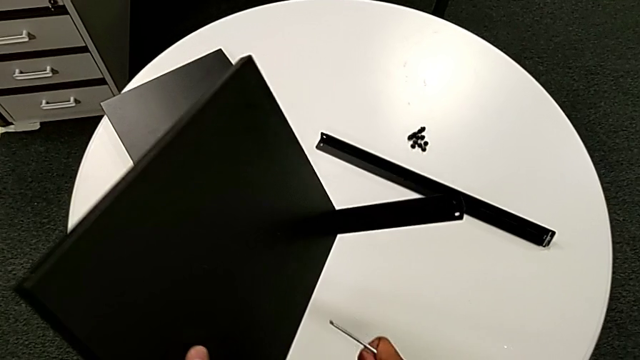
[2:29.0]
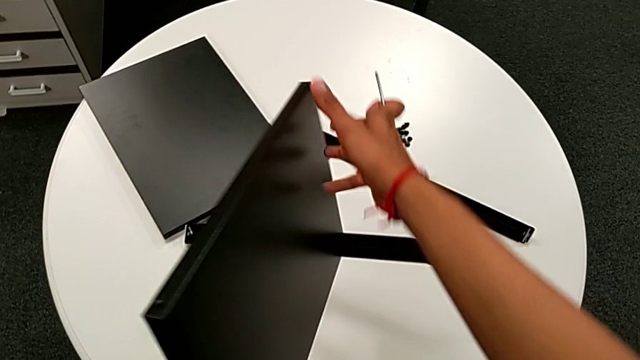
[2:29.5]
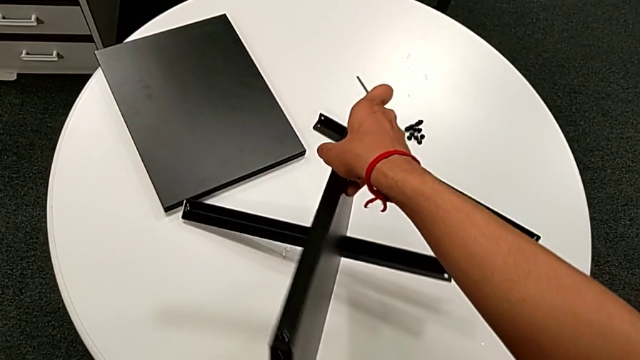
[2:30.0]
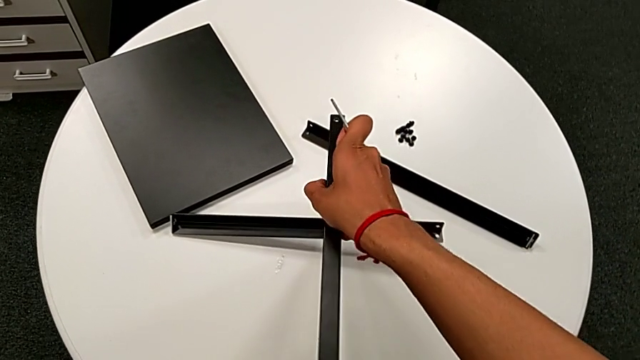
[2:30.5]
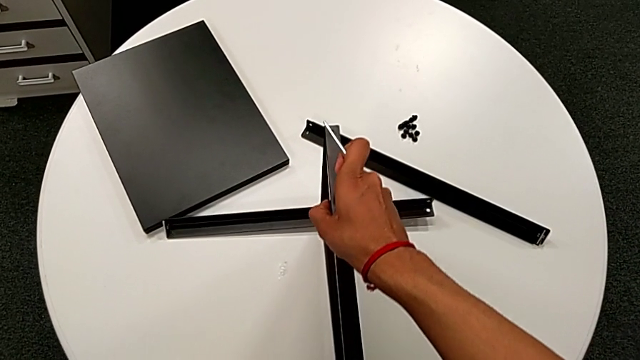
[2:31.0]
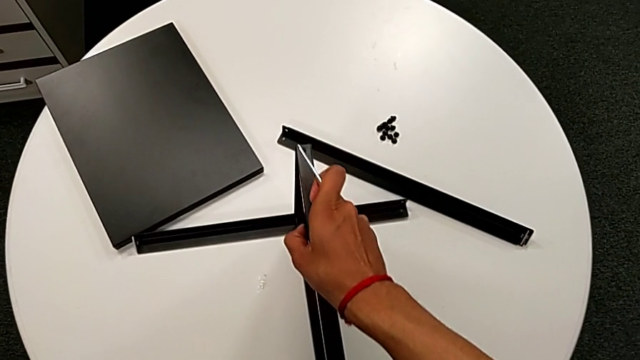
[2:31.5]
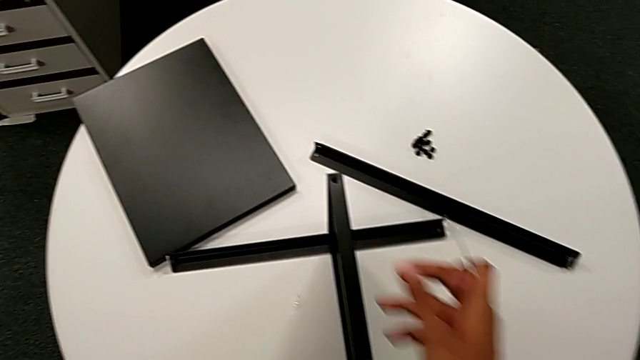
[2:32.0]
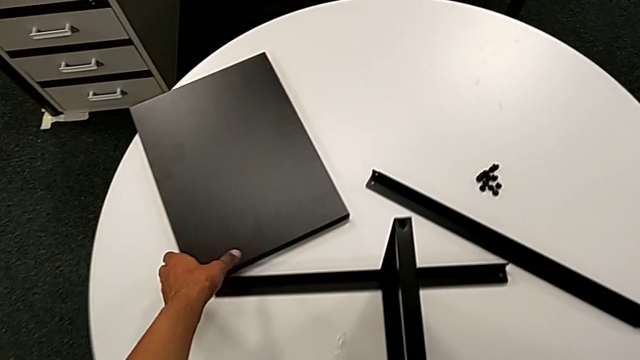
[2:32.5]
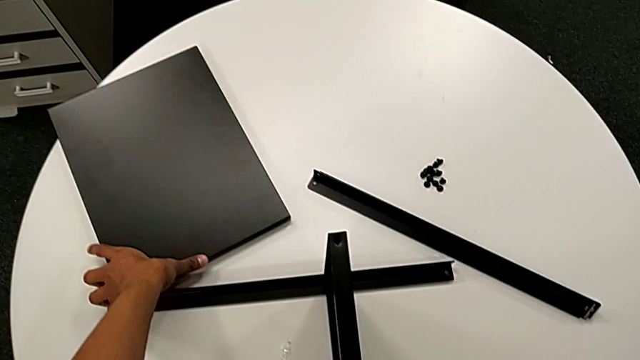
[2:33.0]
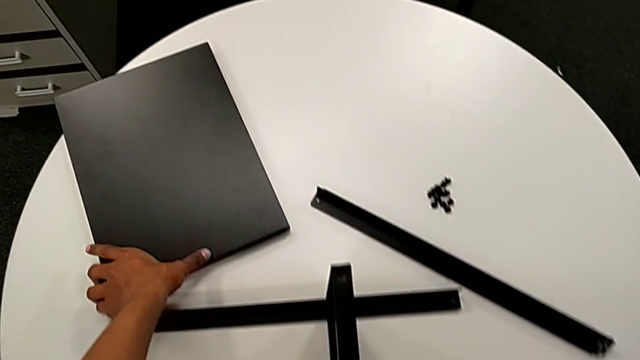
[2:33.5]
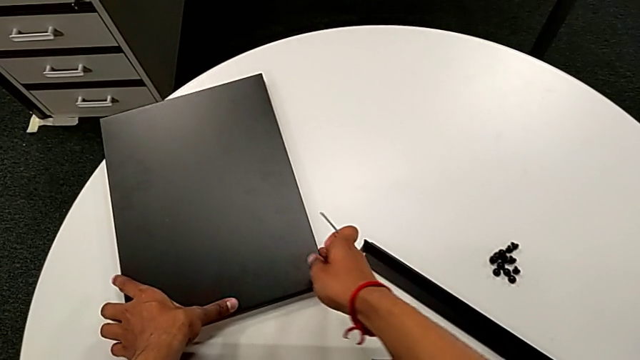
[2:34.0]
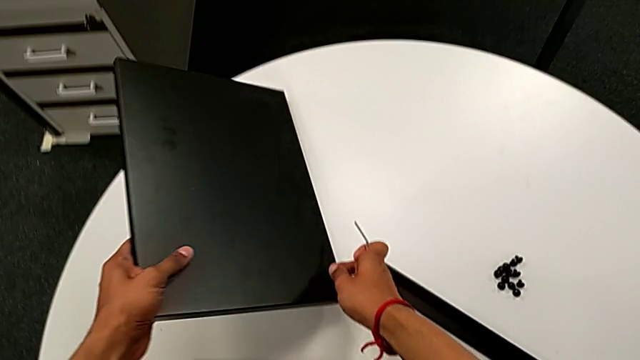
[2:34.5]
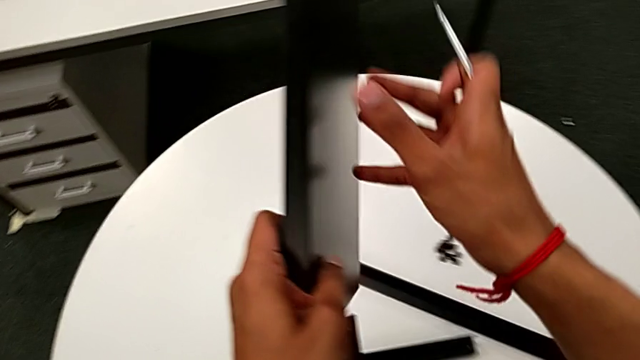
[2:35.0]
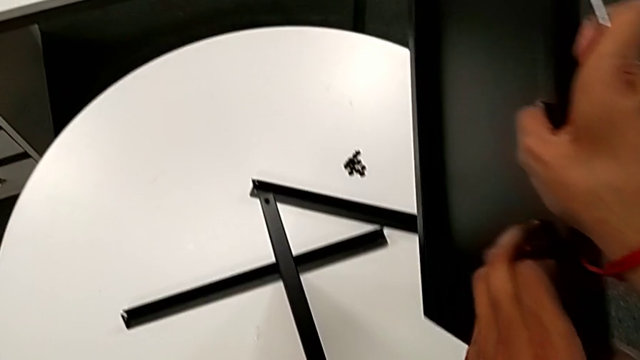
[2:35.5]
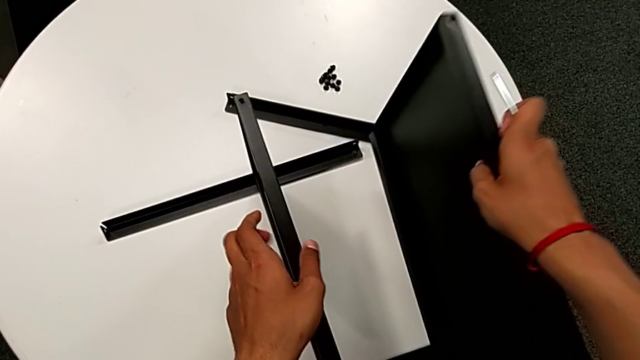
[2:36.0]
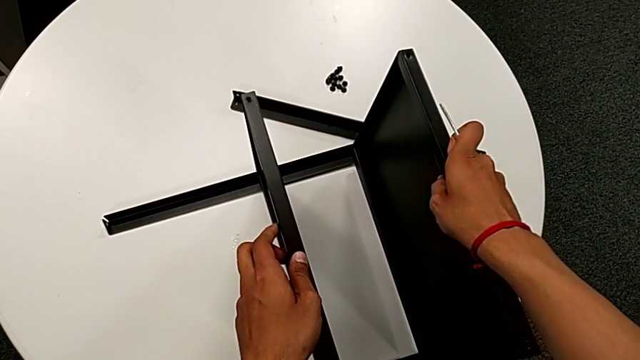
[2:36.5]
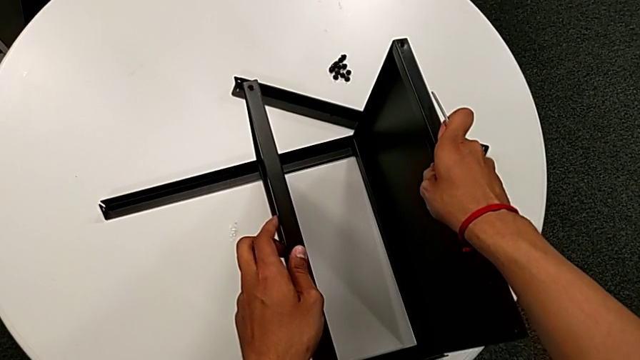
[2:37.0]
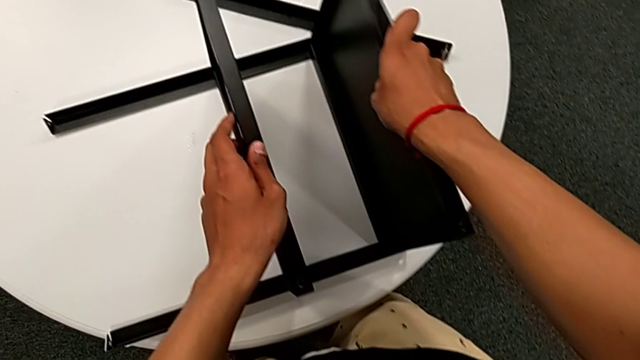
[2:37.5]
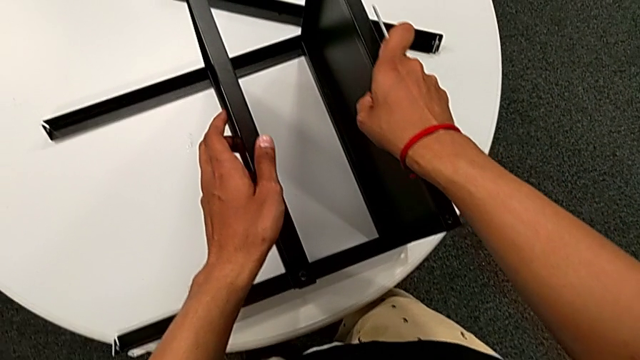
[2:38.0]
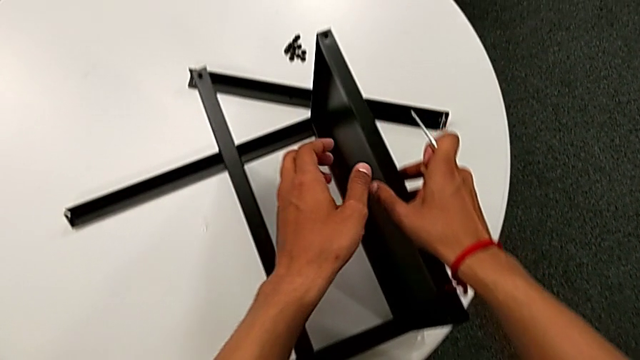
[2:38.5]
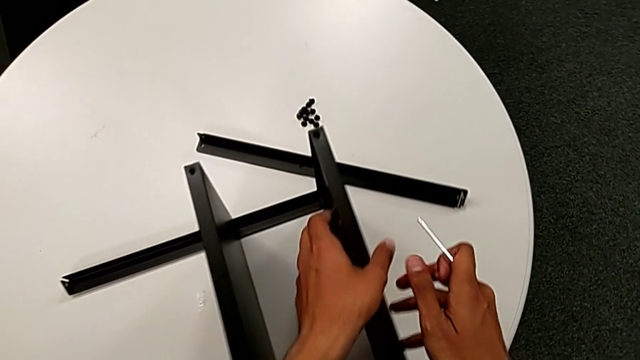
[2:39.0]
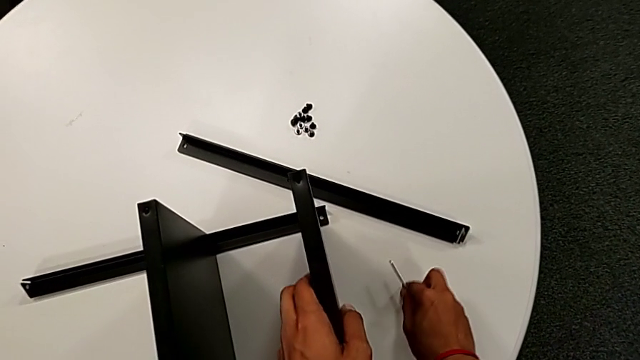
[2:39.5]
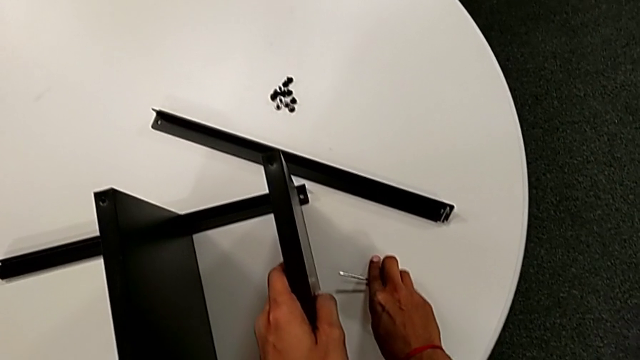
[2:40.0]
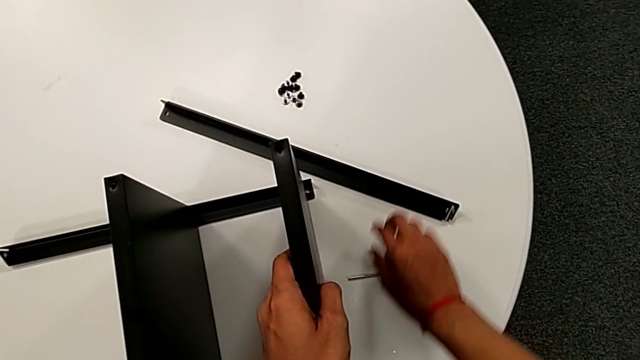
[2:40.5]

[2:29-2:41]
The camera wearer is attempting to assemble the top table and the third leg together. They place the nightstand and wrongly approach, grab, lift and align the top tray, and place the Allen wrench.

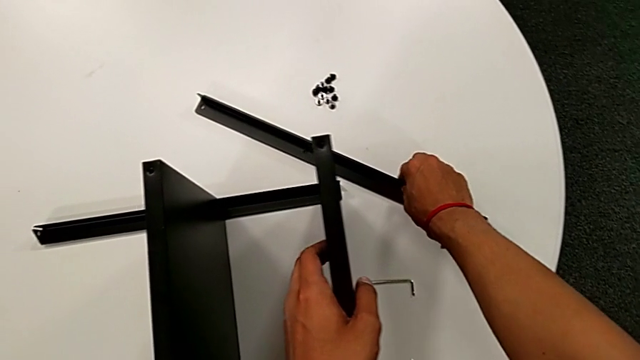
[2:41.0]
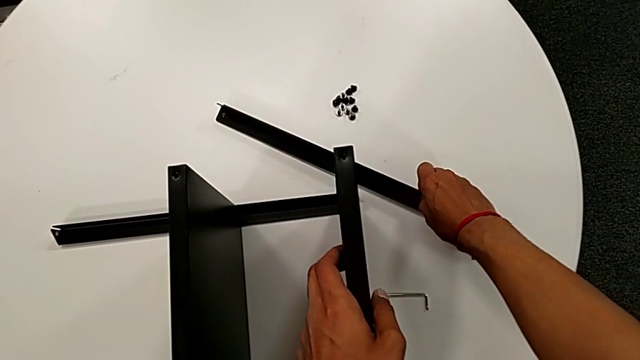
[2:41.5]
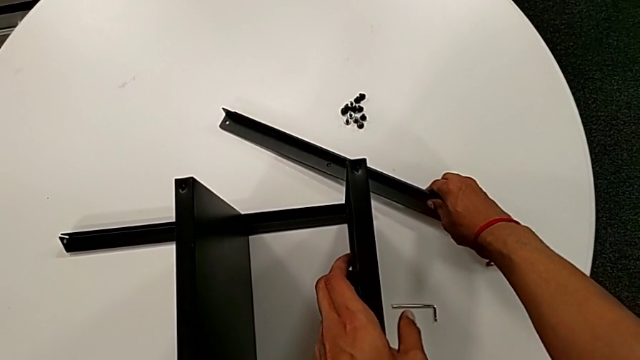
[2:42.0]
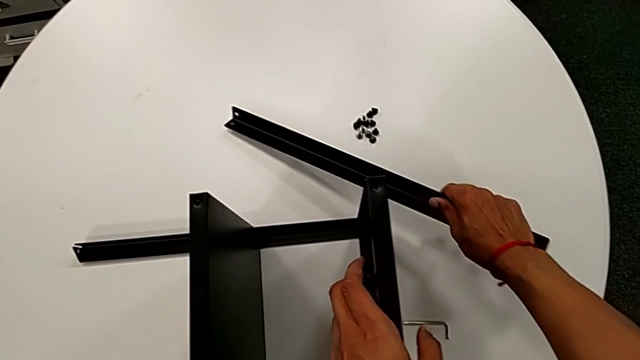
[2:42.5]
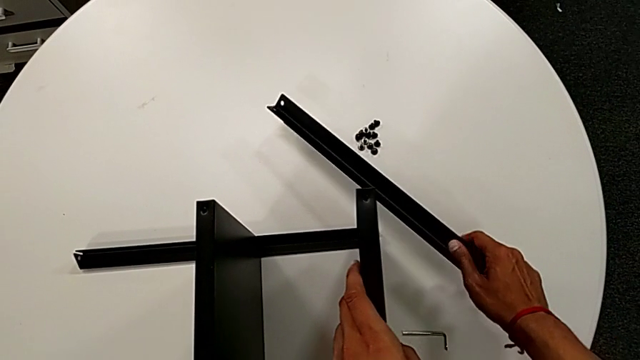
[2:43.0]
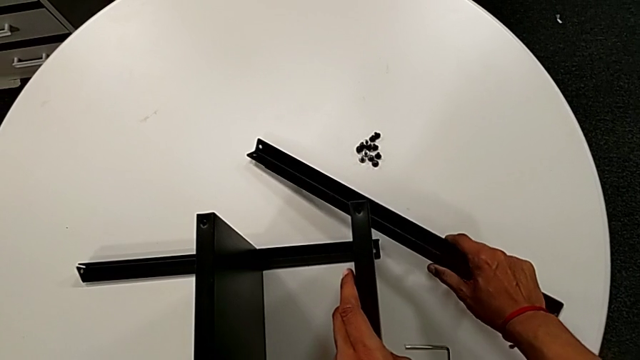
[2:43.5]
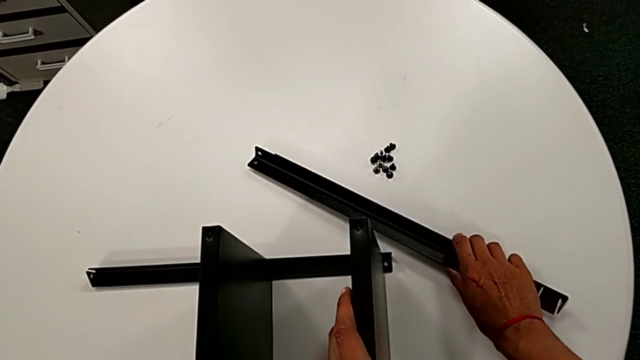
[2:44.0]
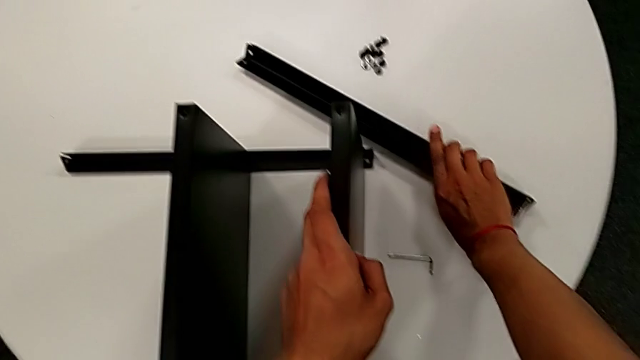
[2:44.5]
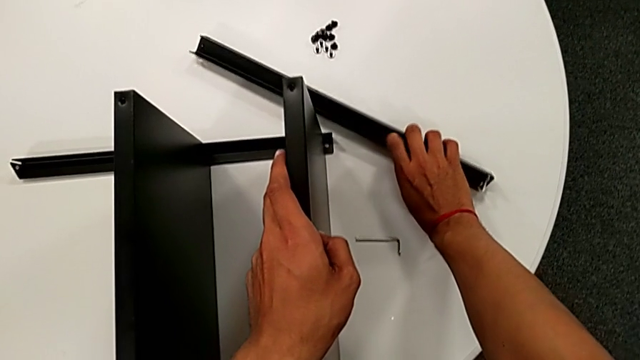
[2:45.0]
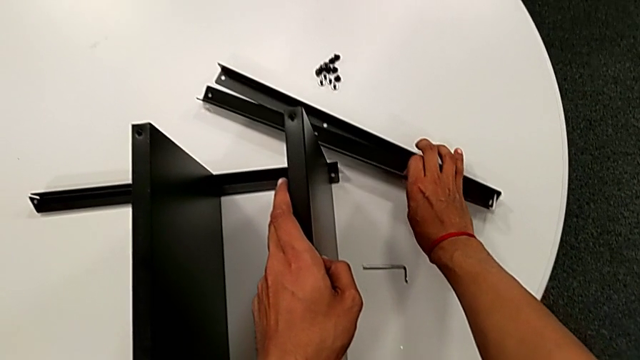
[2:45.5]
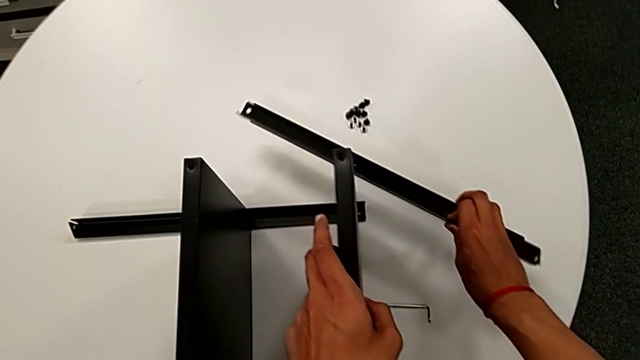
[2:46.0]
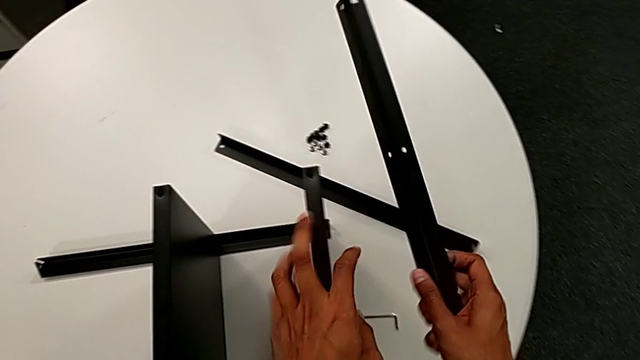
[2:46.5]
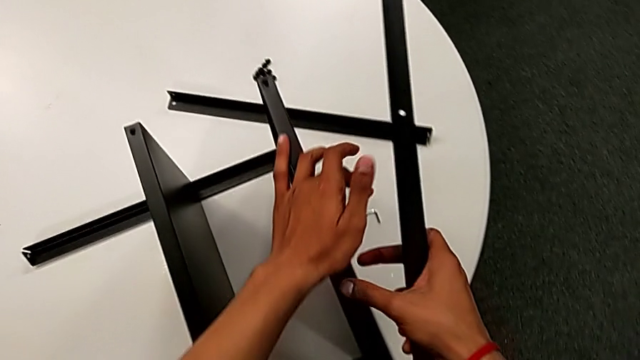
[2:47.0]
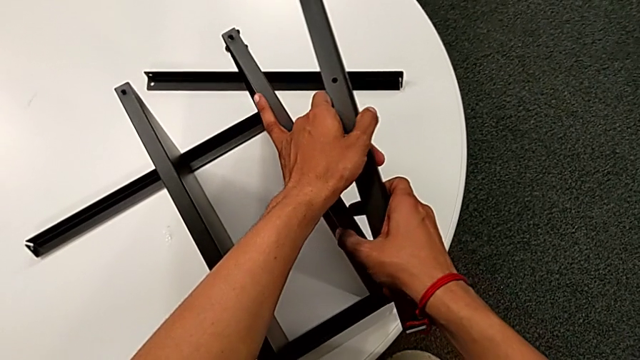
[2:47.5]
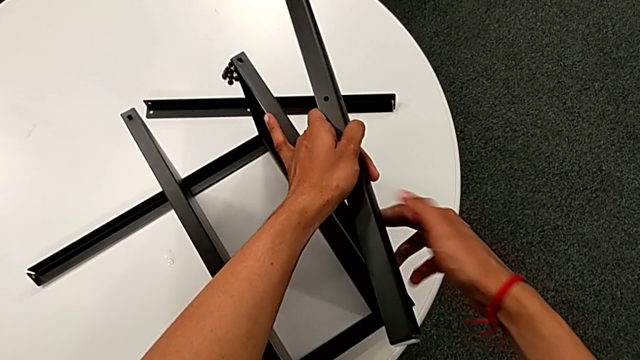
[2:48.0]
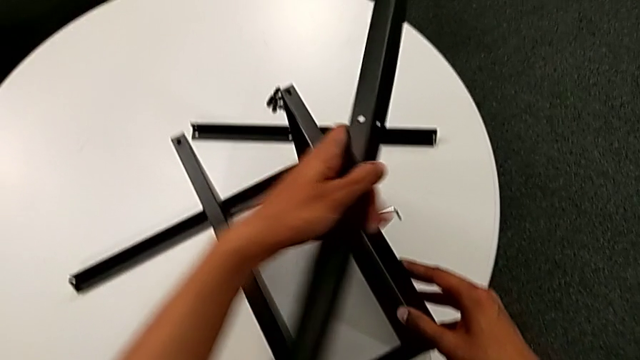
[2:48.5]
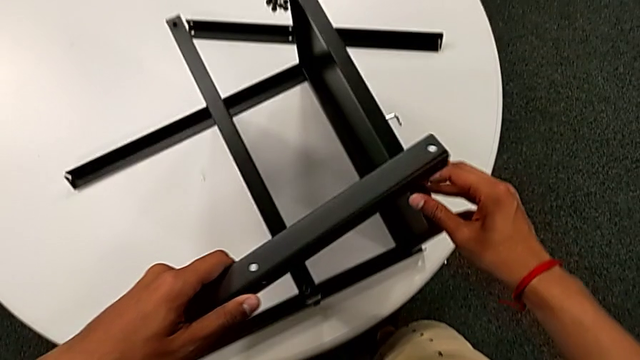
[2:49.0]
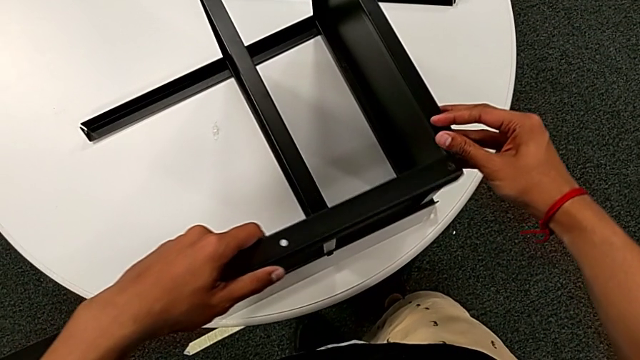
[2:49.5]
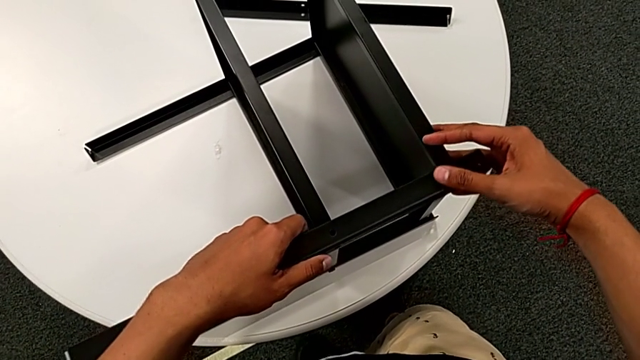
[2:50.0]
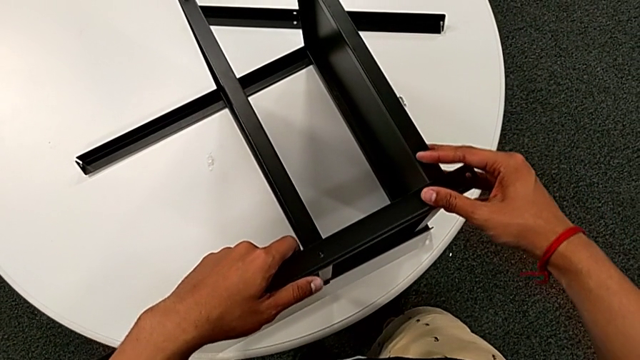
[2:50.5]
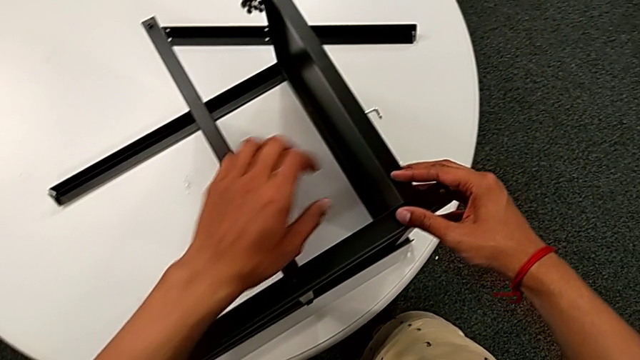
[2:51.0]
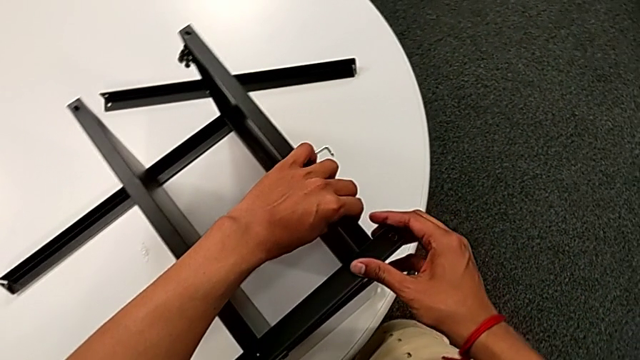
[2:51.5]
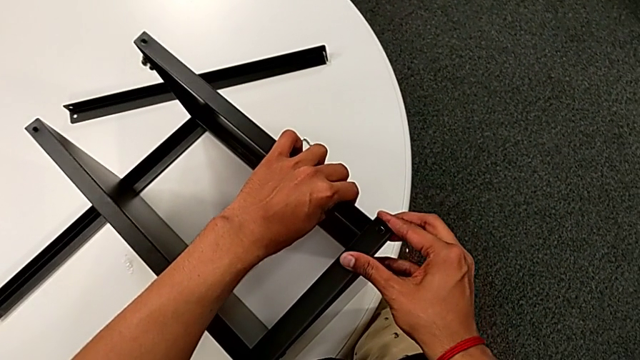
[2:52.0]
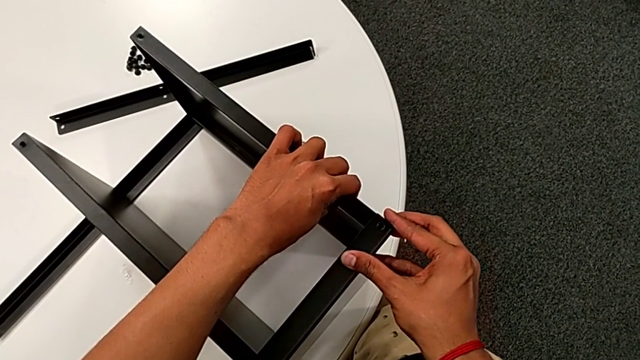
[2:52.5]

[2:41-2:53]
The camera wearer is attempting to assemble the top table and the third leg together. They grab the third leg, lift it with the right hand, grab it with the left hand, align it and begin to wrongly align the top tray.
